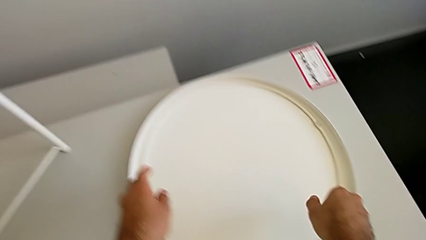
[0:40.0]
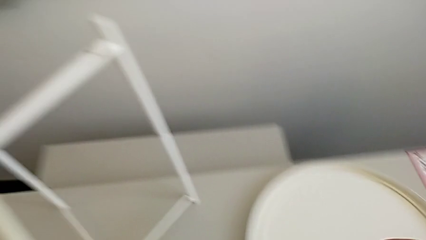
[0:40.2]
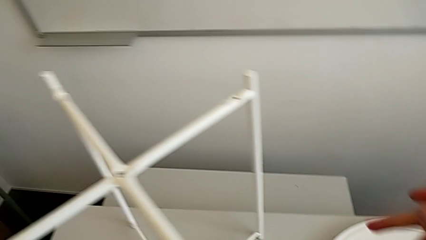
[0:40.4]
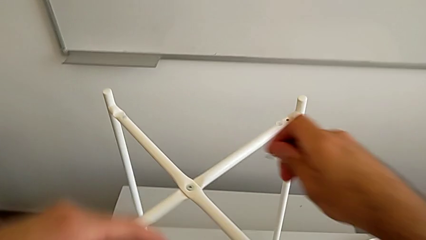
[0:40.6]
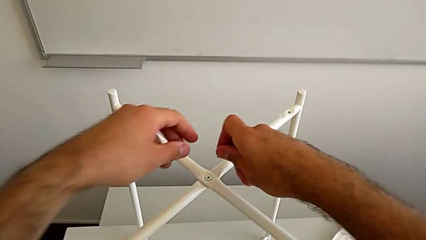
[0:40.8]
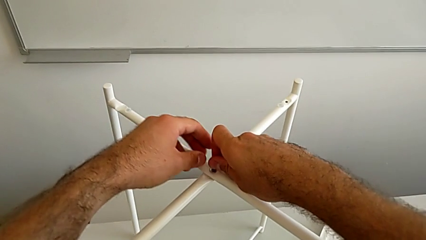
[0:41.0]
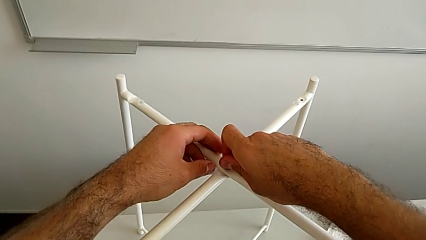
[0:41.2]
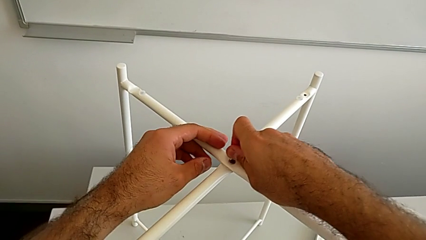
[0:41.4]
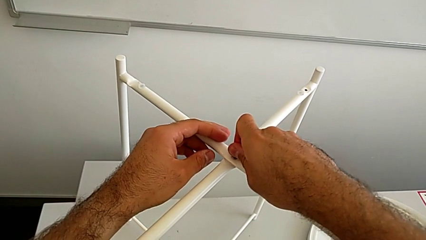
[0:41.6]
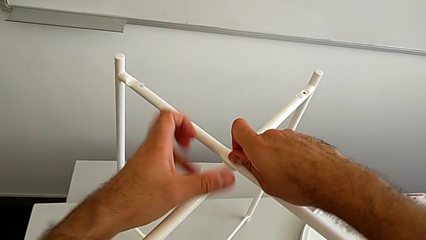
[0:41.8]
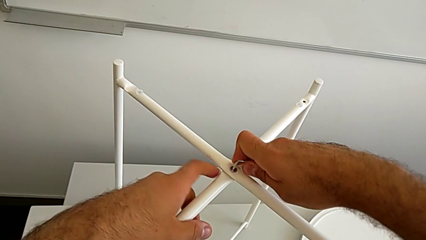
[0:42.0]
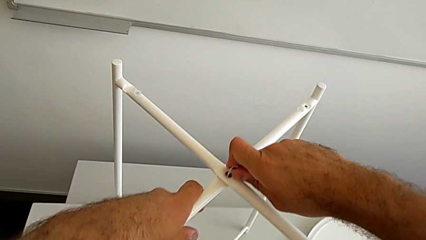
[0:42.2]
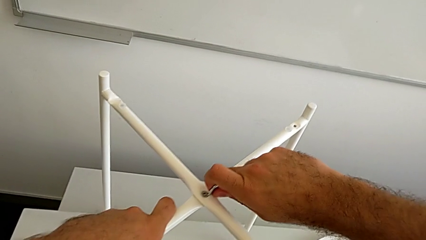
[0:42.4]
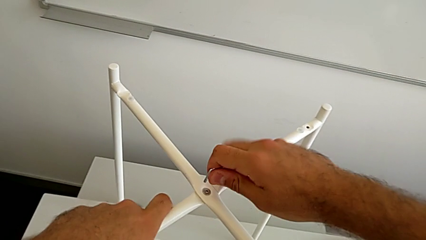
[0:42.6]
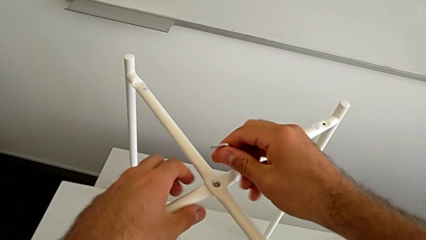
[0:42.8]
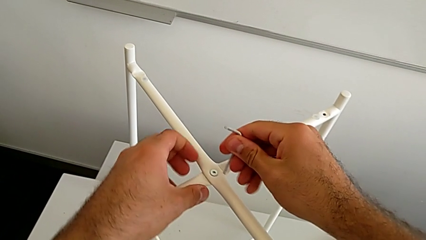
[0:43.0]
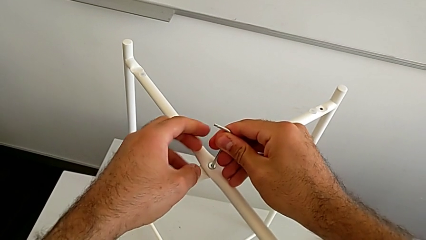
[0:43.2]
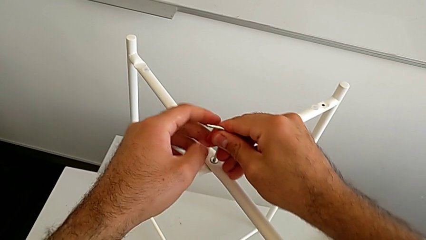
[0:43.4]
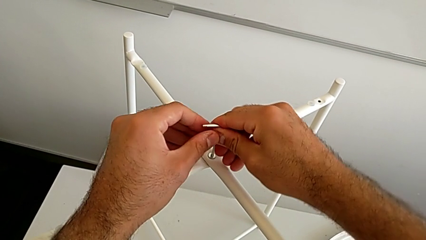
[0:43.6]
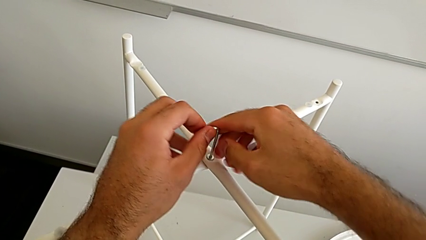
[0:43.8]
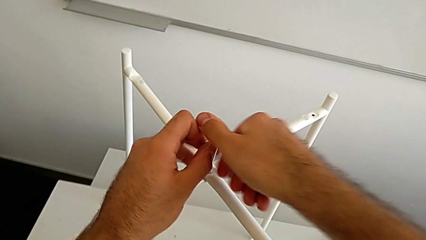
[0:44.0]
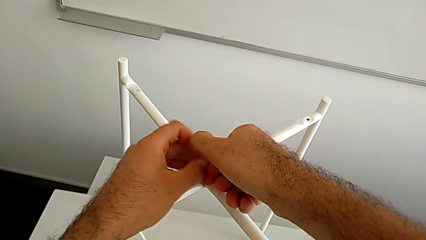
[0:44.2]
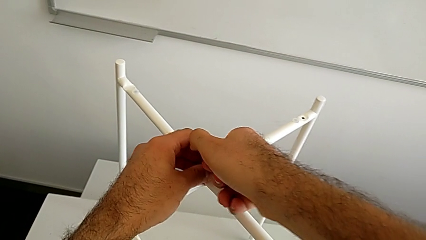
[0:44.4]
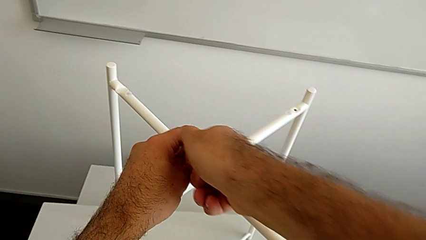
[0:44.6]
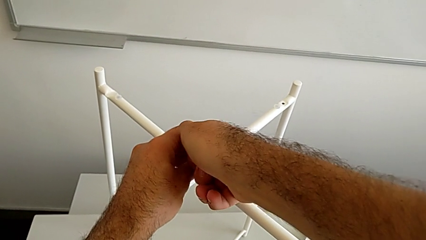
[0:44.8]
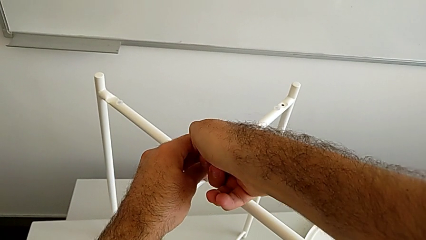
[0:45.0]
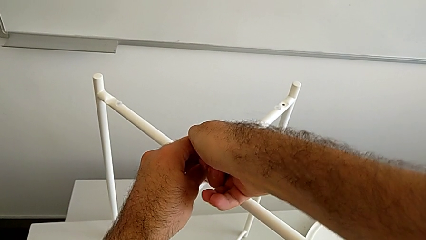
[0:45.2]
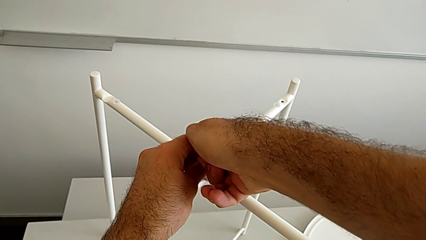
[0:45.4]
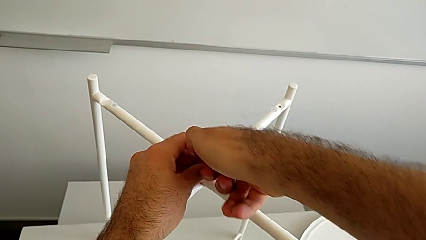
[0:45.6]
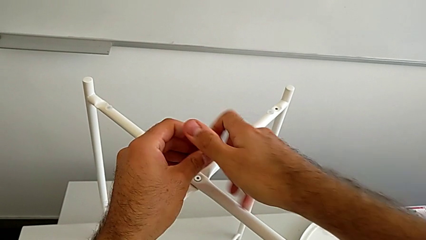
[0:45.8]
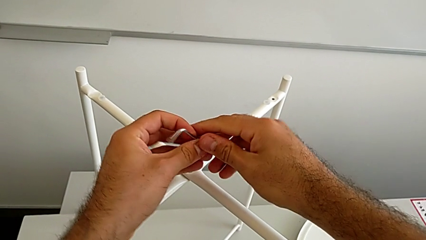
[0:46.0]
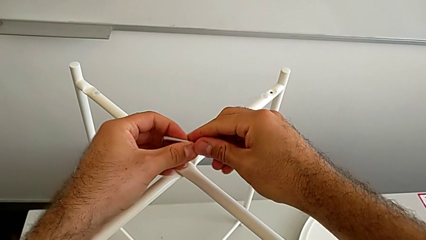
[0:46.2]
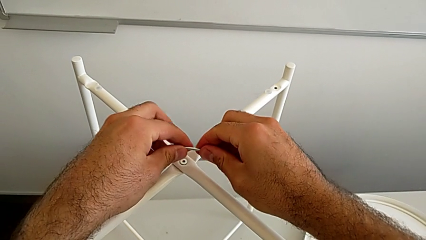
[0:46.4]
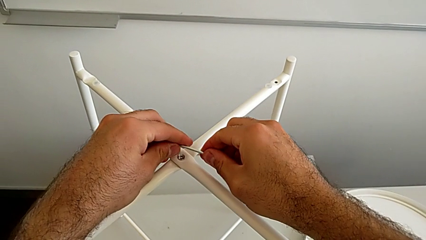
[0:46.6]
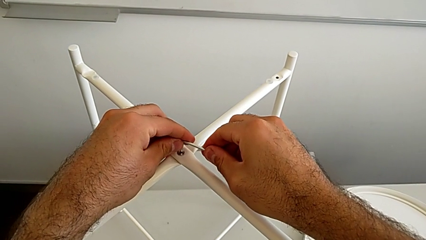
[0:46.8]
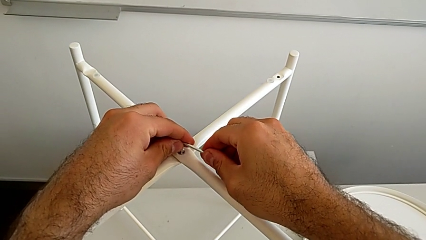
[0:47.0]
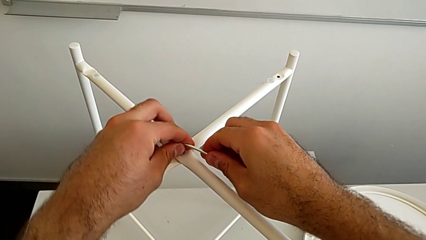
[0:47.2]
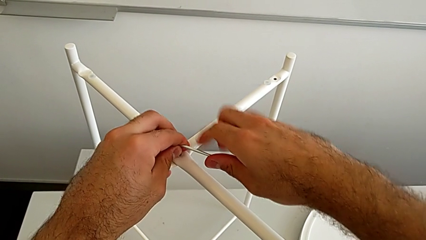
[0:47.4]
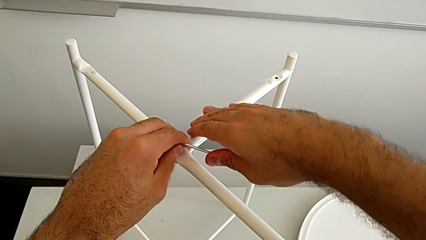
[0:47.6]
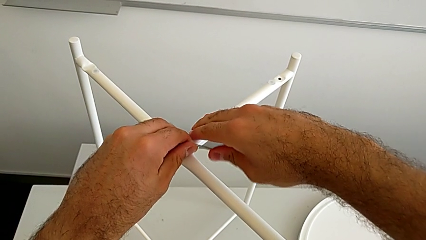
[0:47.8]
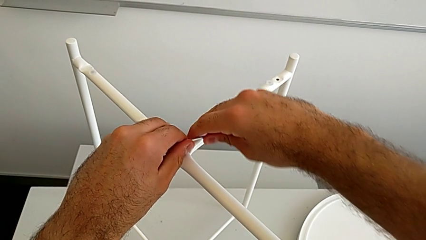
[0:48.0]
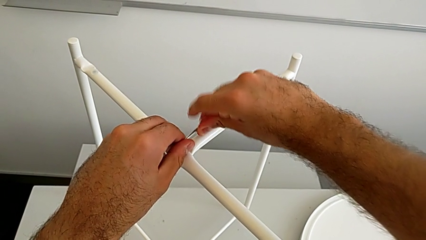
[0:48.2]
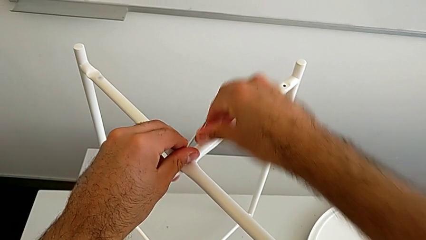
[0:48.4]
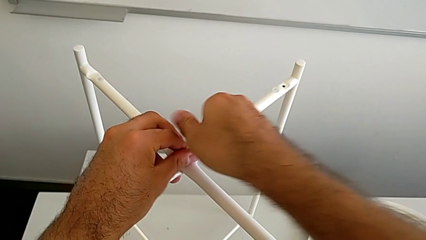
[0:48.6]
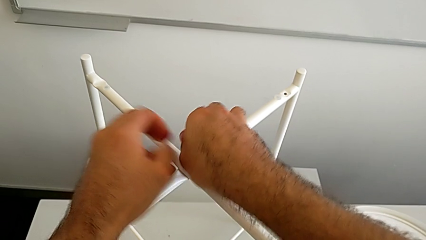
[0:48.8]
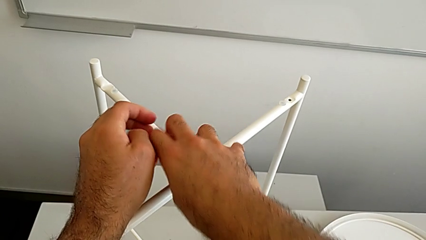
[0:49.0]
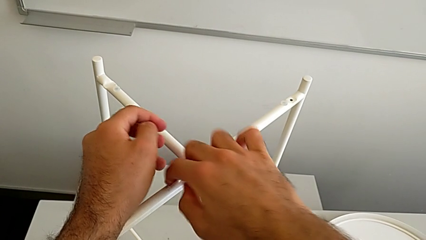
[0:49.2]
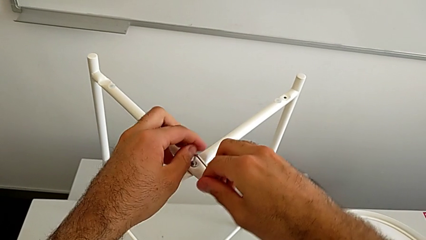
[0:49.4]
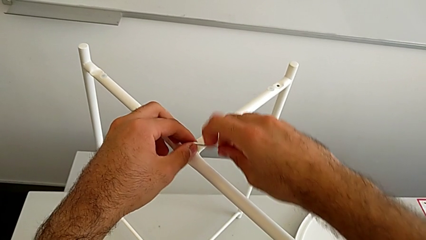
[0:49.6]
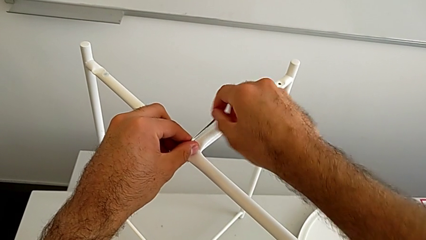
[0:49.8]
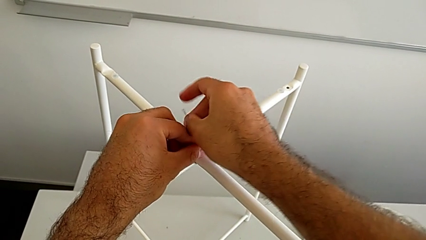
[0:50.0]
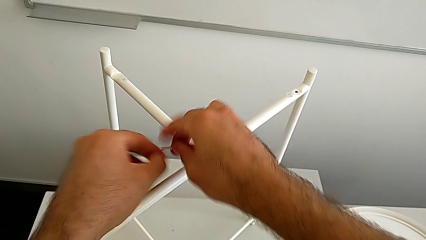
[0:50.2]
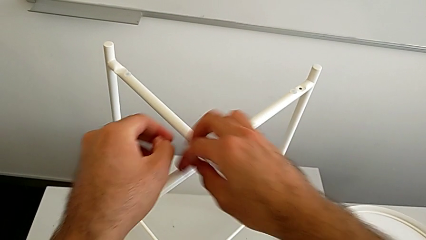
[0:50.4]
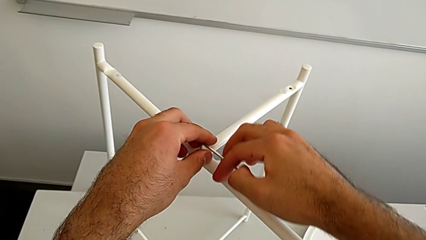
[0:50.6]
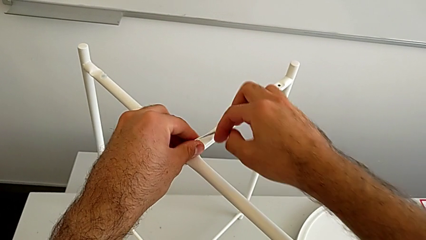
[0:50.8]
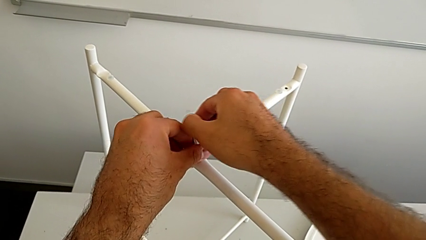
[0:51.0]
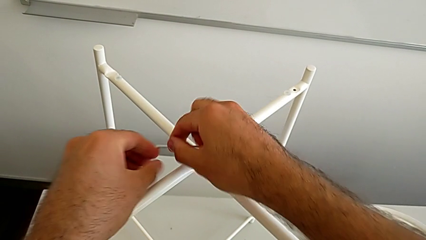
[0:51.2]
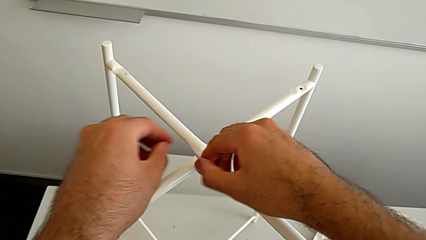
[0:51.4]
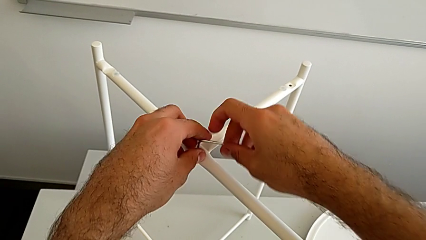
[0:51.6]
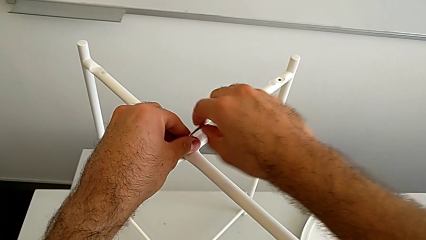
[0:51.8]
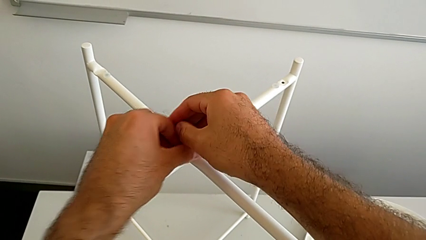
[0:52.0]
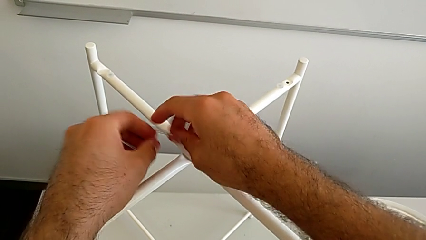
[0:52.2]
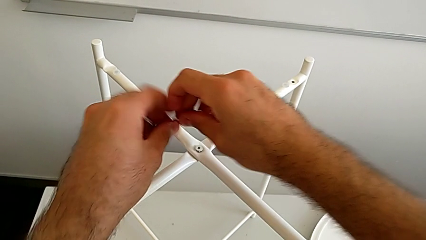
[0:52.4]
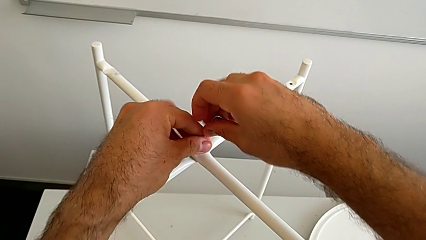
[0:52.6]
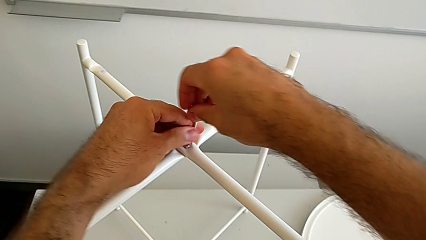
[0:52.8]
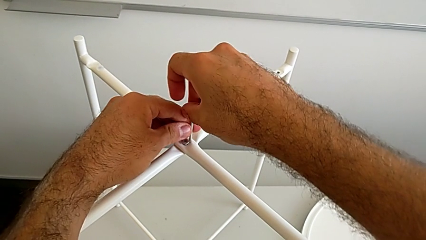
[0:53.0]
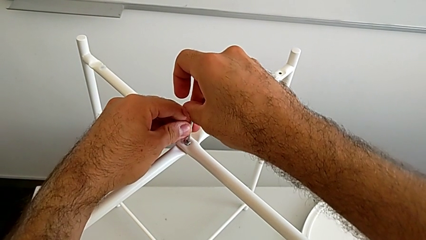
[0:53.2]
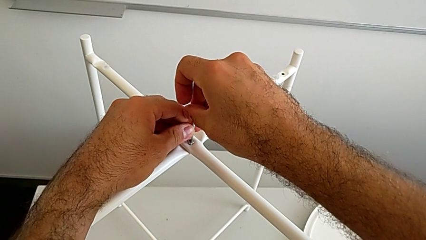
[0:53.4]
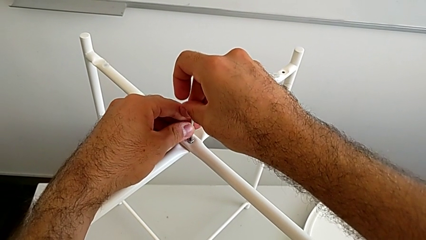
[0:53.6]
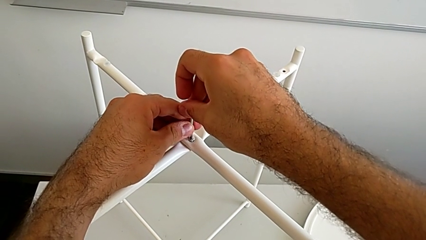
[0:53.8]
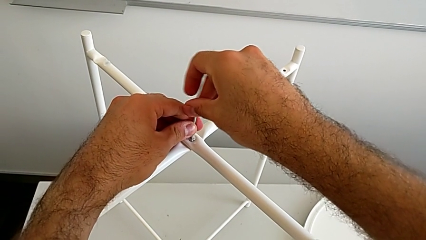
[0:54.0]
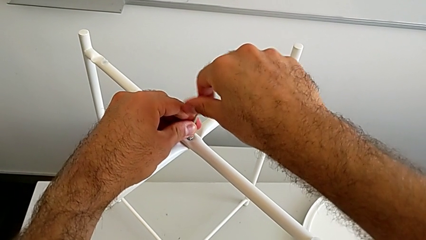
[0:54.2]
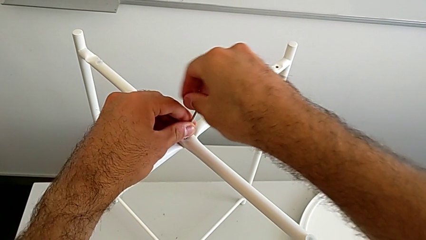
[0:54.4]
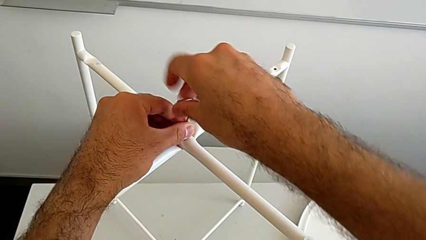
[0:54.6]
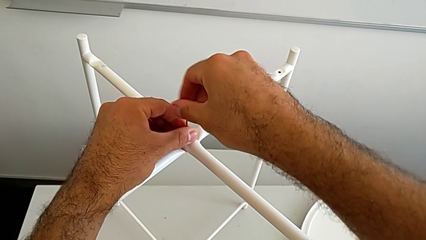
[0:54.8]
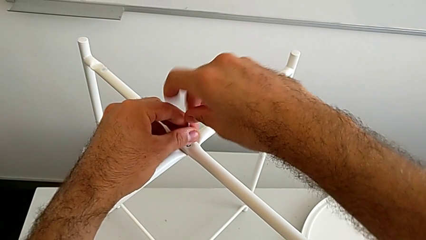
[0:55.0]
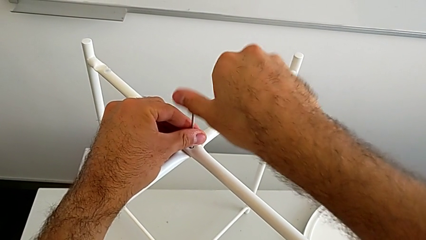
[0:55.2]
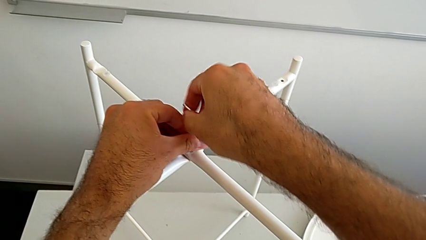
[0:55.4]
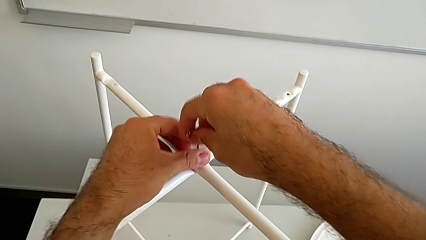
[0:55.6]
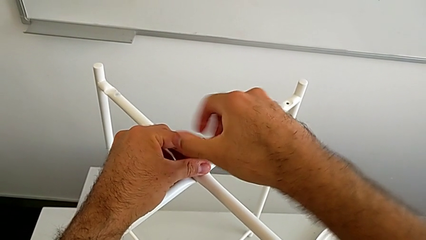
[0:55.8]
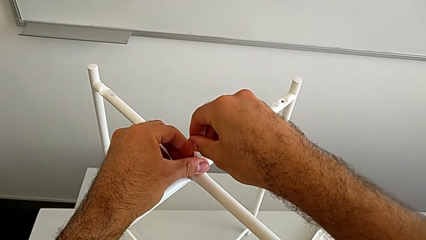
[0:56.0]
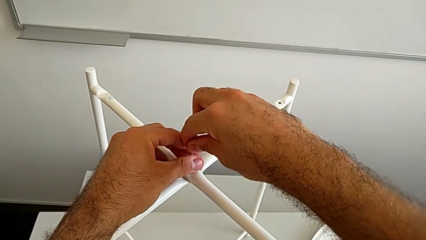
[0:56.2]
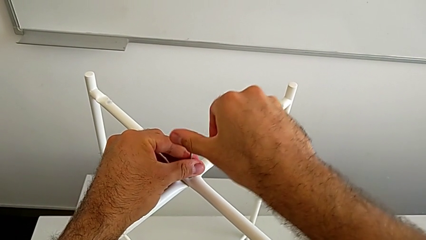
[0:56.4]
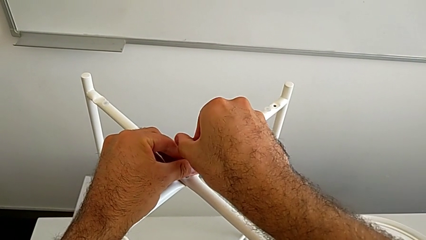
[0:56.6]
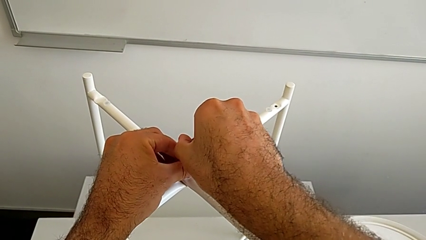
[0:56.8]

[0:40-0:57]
The camera wearer is unscrewing the top hex socket head. They insert the Allen wrench, withdraw it, rotate it, insert it, unscrew the hex socket head, withdraw the Allen wrench, rotate it, insert it, unscrew the hex socket head, withdraw the Allen wrench, rotate it, insert it and begin to unscrew the hex socket head.
